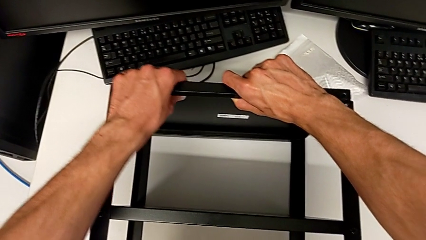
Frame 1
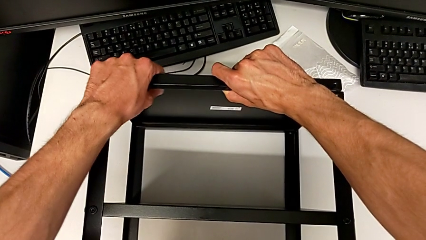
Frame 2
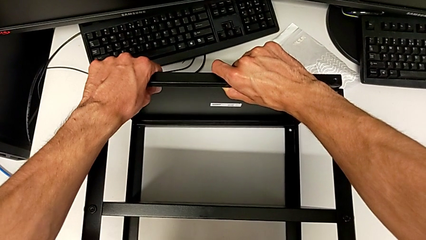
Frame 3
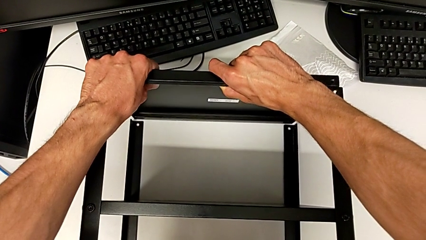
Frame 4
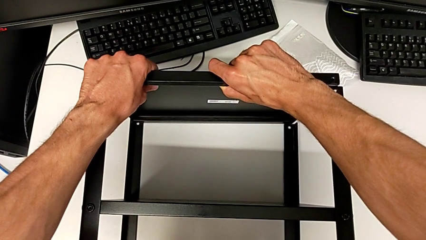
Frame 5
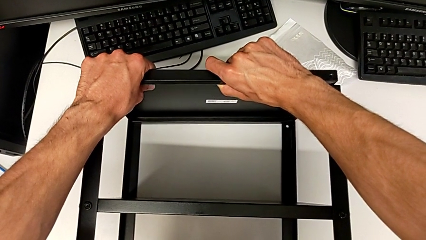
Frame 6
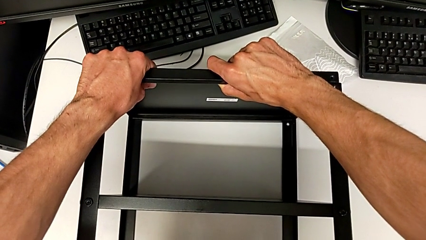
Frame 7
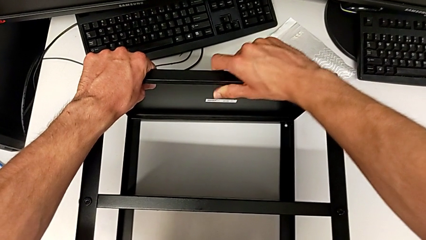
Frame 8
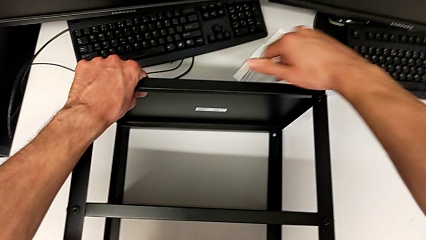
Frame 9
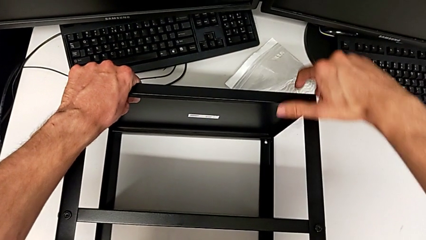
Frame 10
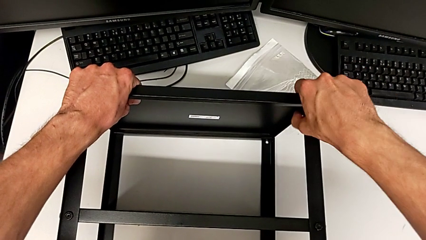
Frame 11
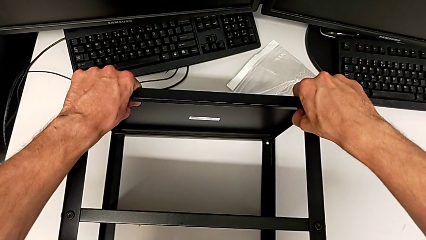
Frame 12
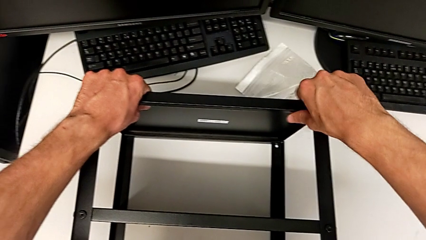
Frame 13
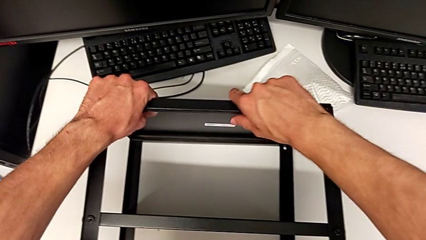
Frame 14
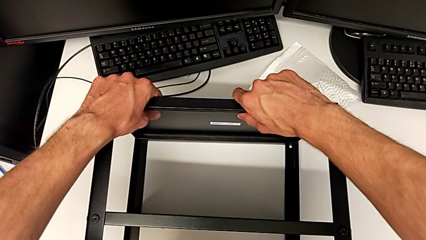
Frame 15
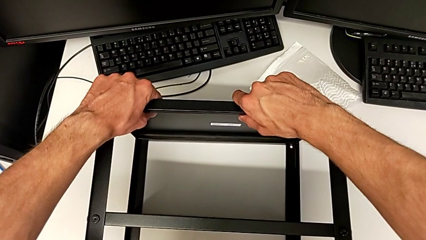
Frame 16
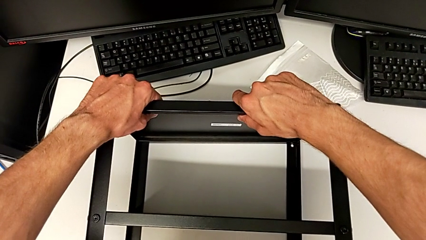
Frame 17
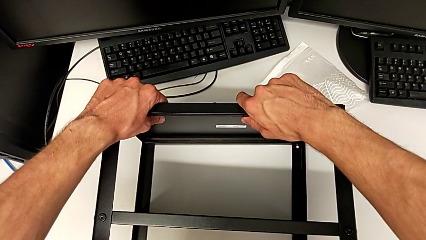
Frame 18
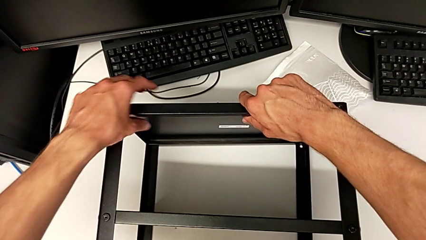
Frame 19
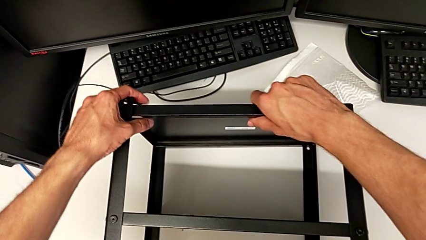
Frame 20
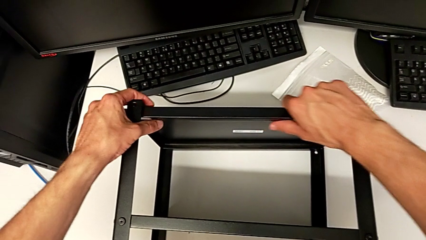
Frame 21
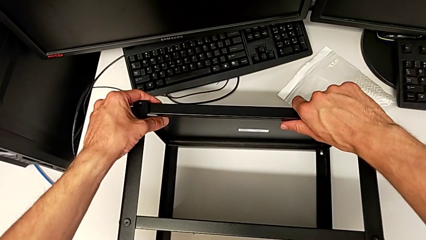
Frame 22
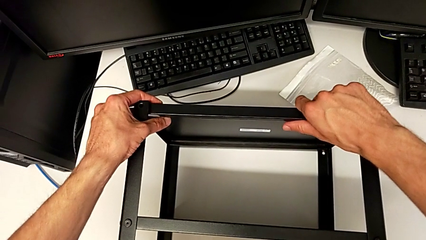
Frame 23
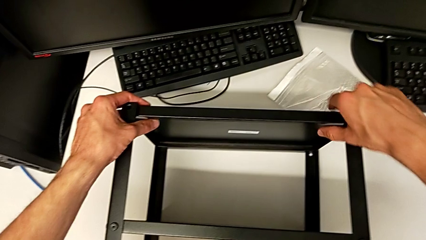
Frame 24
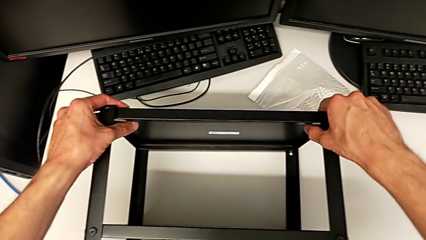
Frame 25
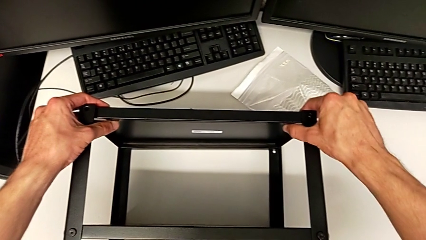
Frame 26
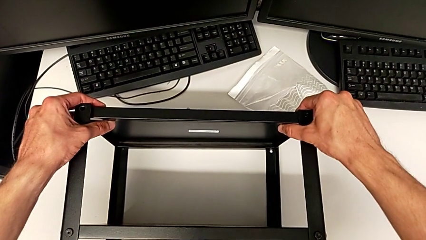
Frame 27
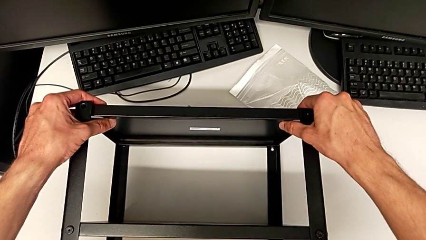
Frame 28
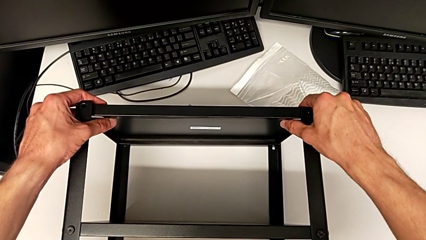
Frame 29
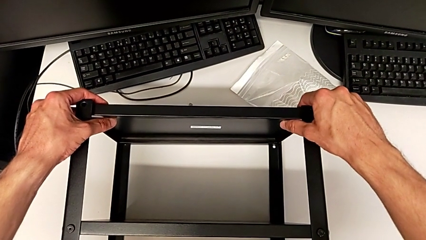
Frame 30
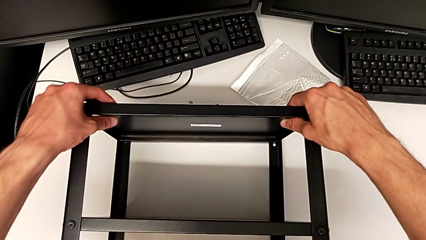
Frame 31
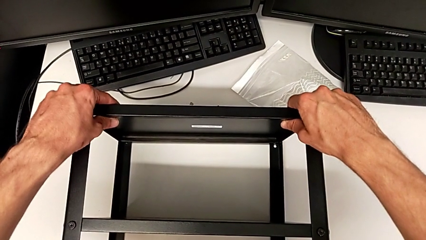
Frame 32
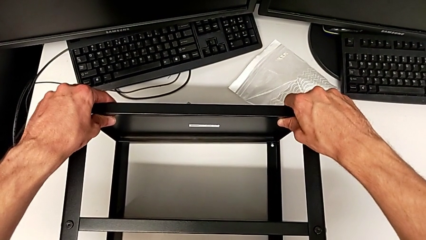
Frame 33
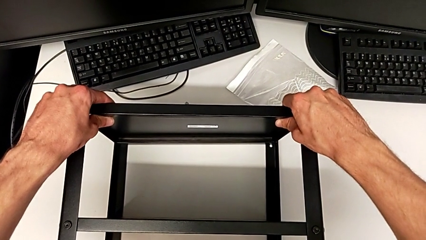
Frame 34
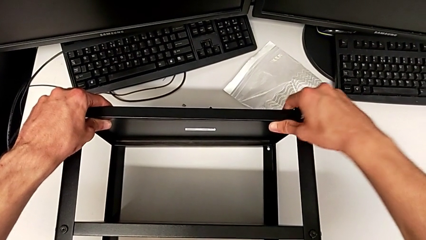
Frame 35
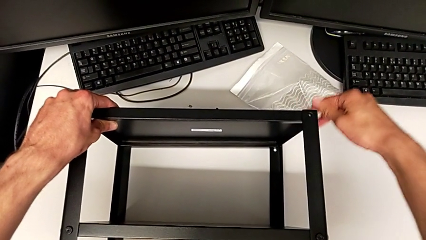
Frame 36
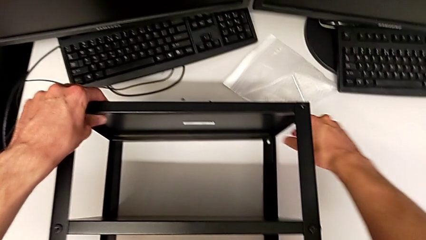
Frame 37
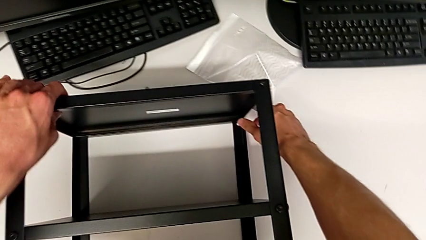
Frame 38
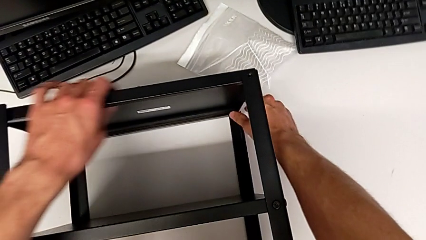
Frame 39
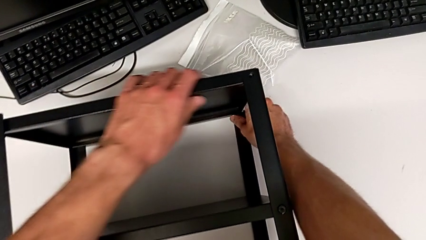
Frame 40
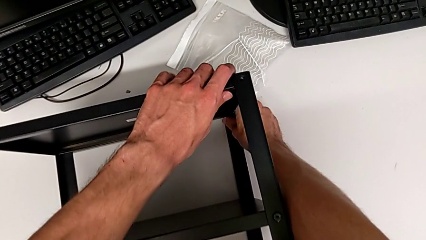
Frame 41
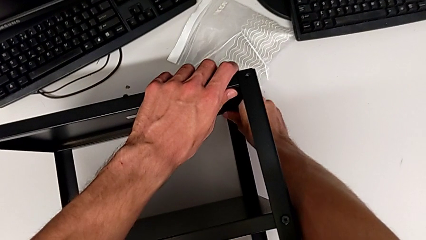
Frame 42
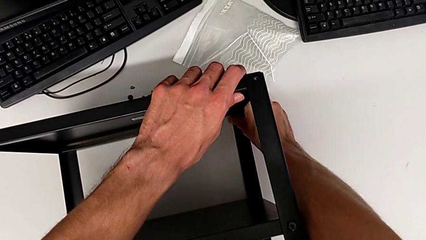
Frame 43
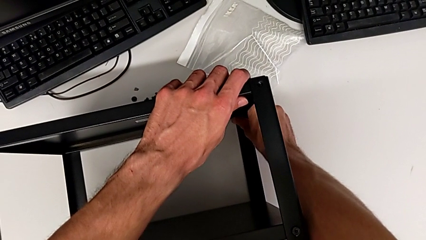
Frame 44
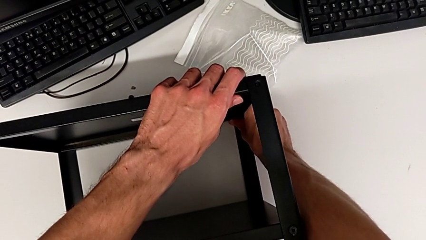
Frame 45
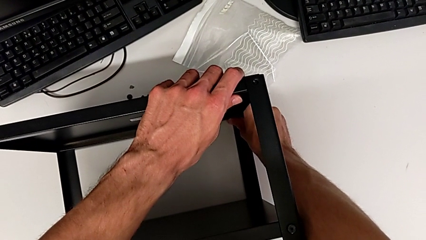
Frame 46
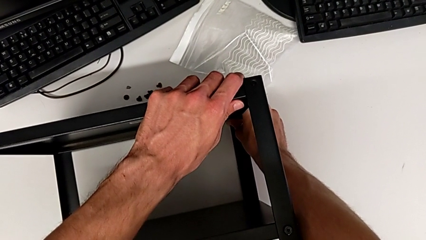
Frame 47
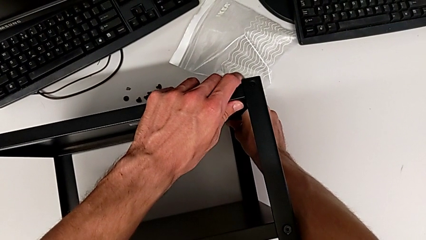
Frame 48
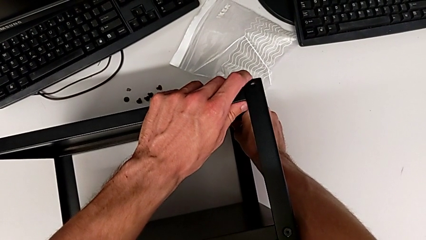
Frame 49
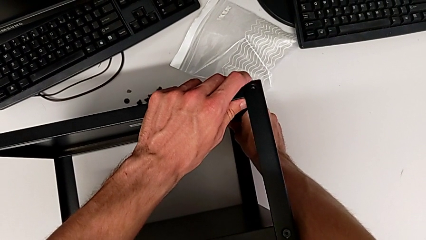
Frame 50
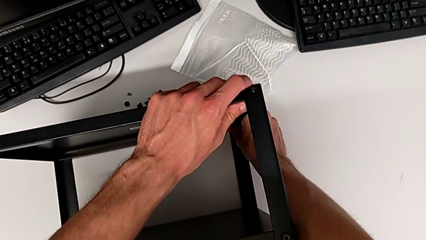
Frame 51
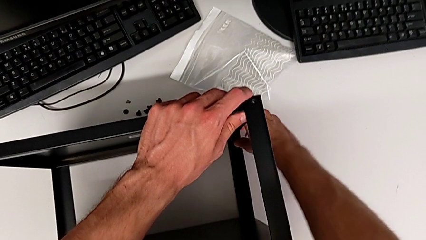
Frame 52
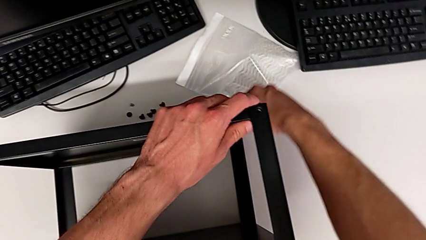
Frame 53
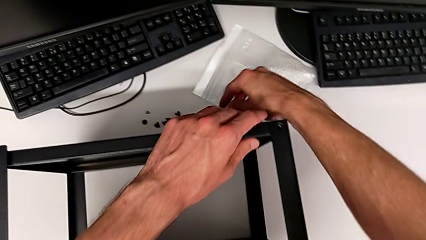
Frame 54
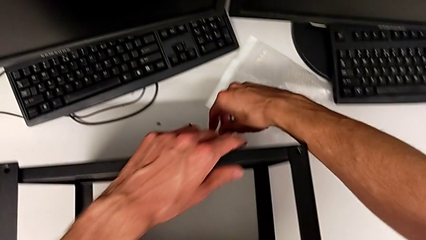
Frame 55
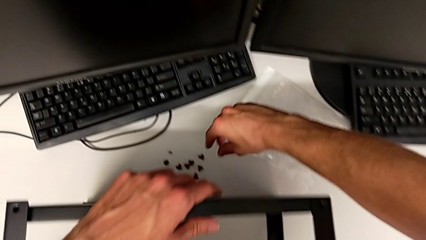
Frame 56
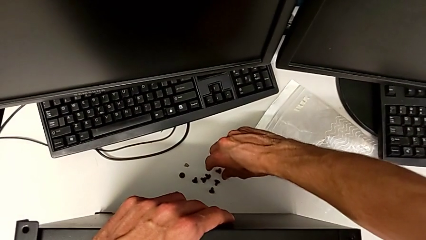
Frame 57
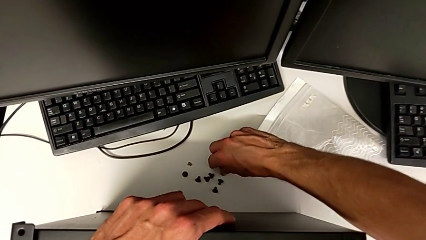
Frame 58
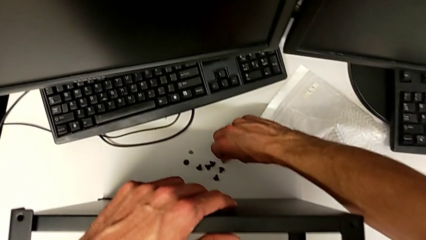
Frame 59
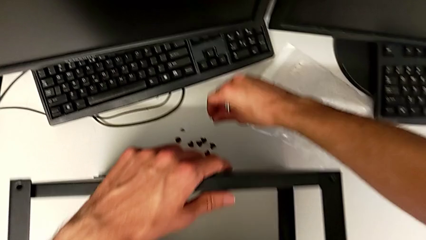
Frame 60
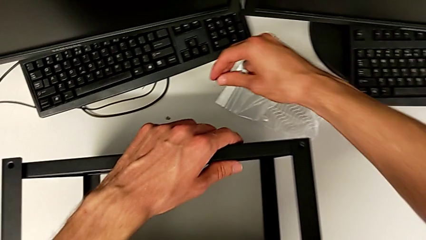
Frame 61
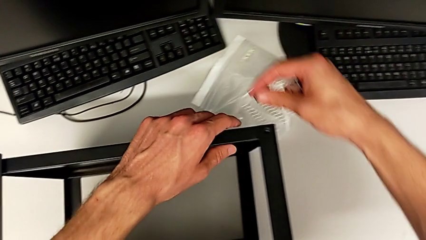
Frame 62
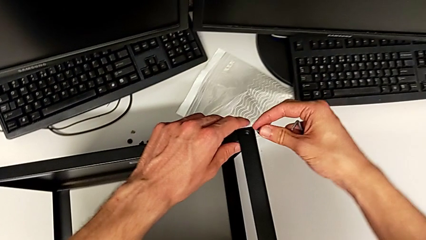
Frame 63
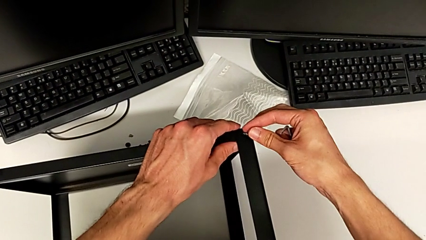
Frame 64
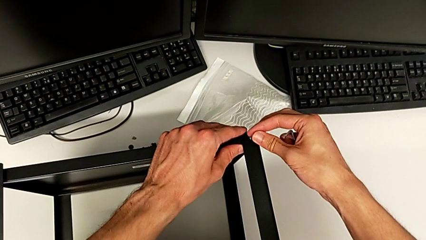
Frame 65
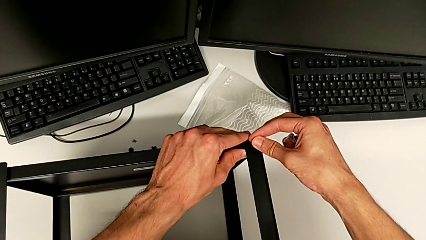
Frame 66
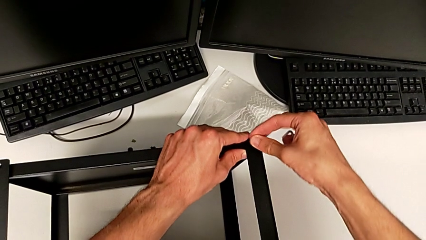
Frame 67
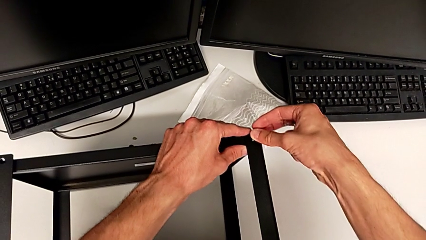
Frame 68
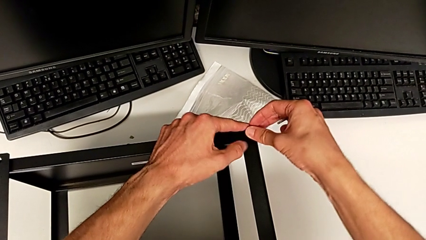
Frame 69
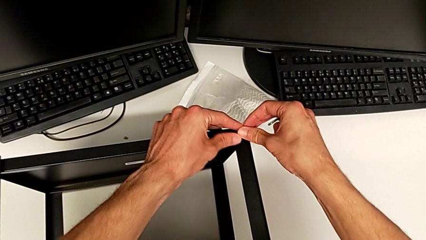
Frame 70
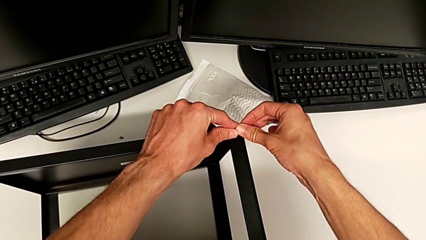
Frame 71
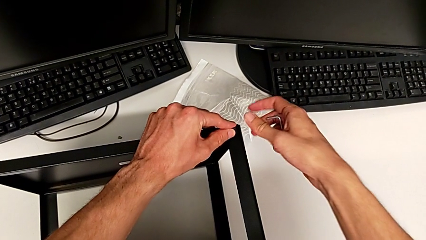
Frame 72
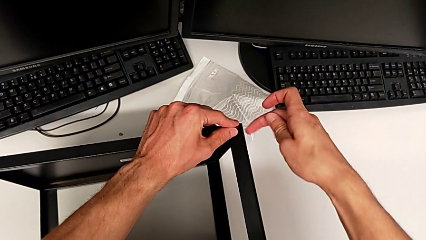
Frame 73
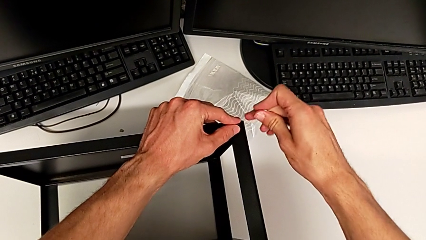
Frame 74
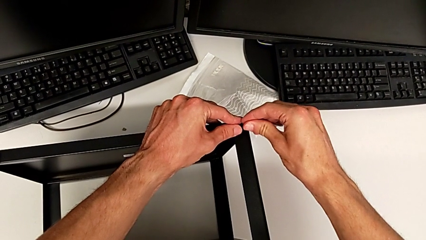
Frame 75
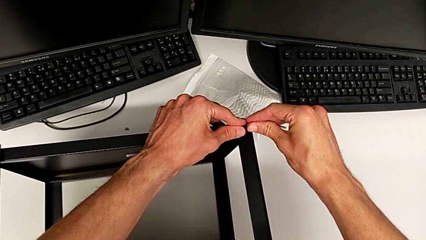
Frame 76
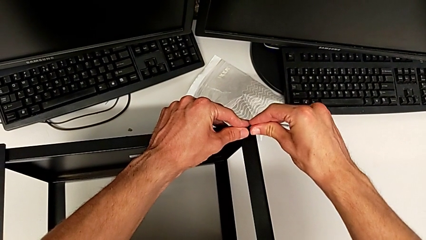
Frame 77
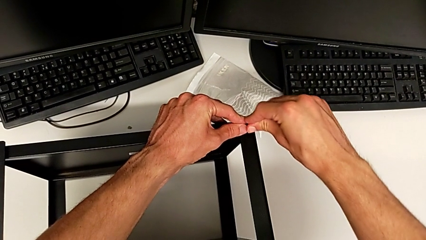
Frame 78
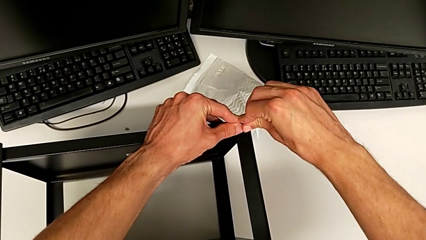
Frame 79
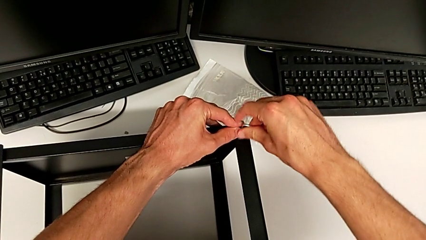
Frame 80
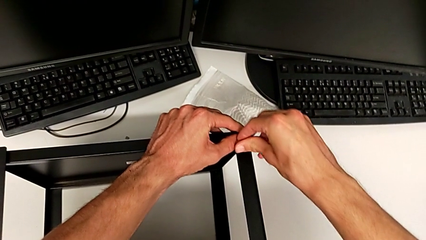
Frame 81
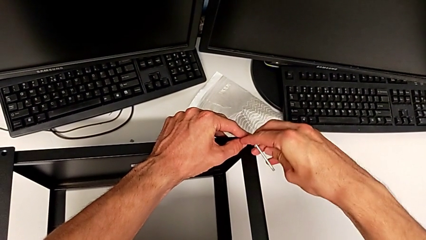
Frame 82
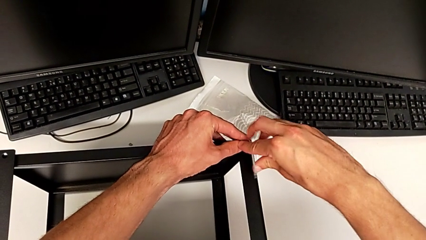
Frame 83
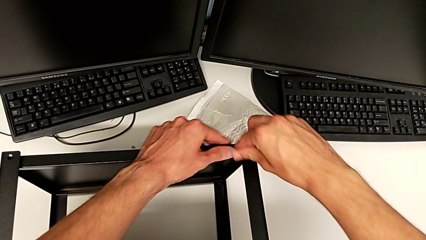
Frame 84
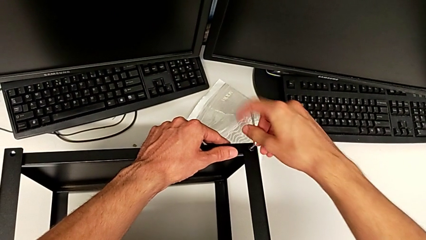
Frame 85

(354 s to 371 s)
The camera wearer is assembling the top tray. They keep aligning the tray, grab the hex socket head, insert it and insert the Allen wrench.
